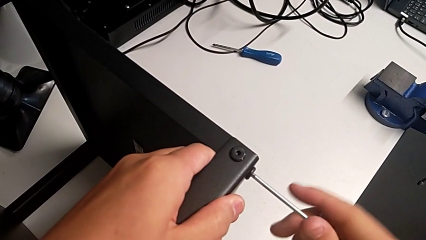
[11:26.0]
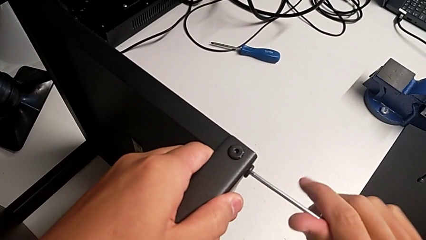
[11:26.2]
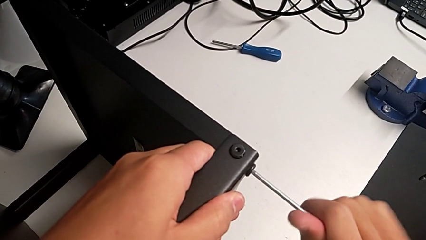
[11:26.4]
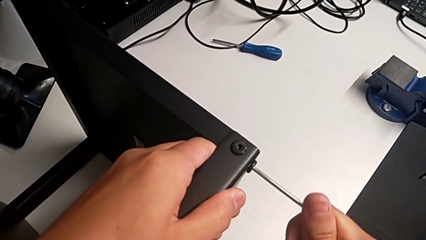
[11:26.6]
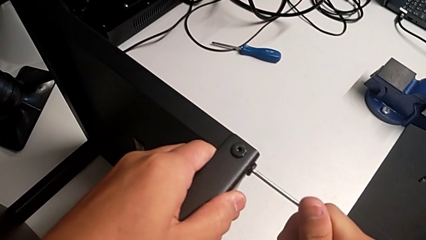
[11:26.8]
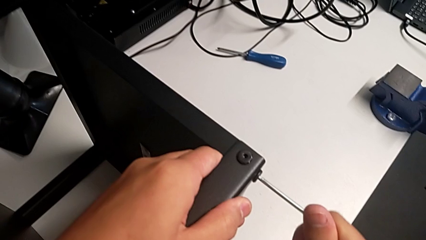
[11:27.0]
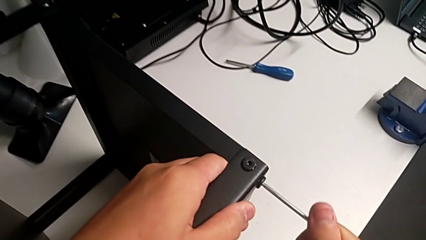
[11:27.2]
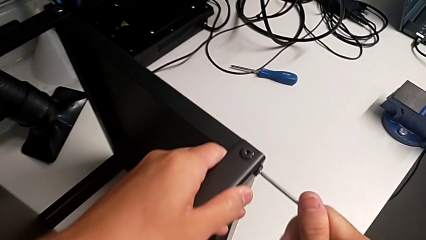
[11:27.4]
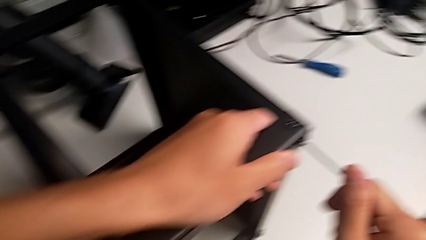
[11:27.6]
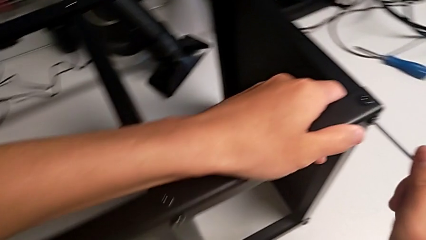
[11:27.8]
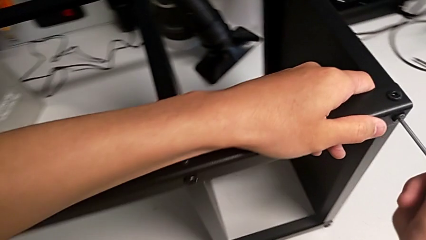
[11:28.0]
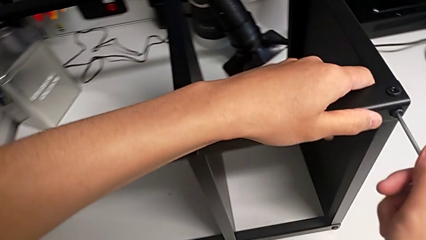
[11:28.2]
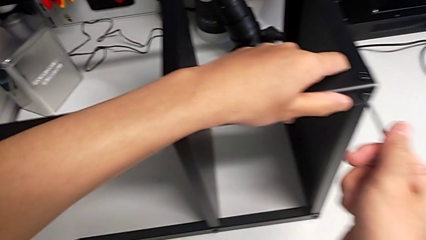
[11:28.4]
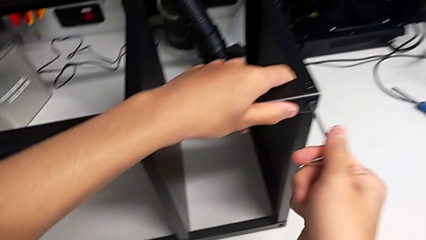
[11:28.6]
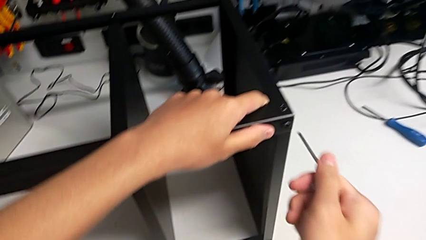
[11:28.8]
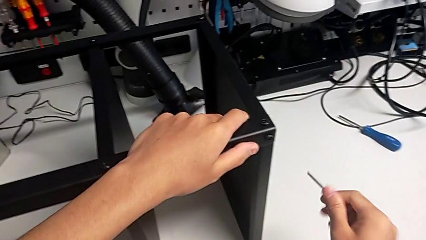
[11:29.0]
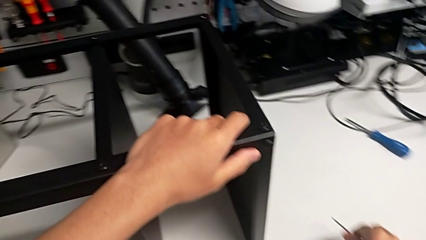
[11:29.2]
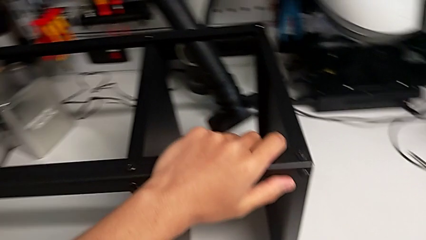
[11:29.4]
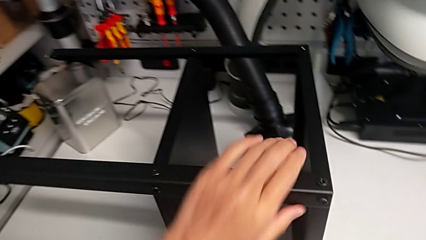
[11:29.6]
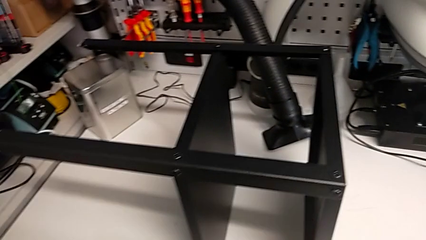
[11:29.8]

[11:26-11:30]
The camera wearer is screwing the legs of the table to the top tray. They screw the hex socket head, withdraw the Allen wrench and place it.
